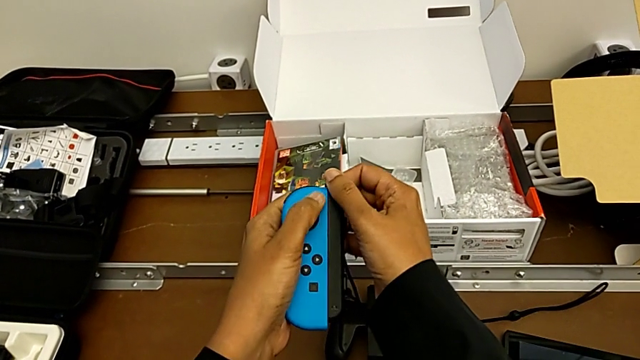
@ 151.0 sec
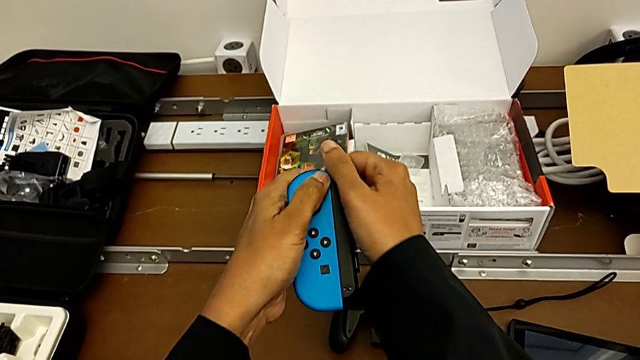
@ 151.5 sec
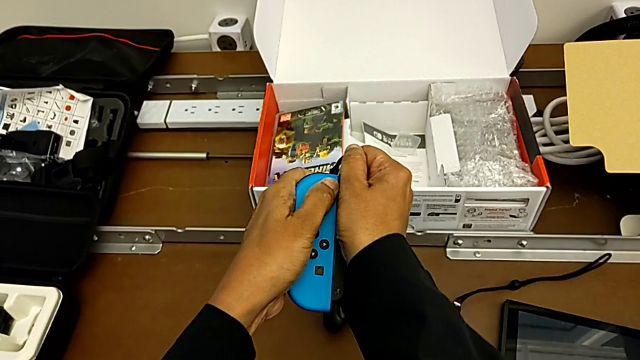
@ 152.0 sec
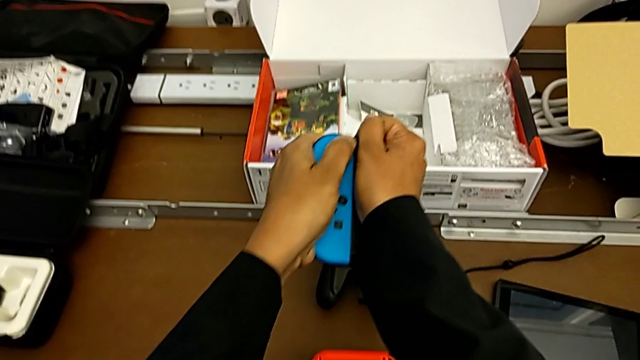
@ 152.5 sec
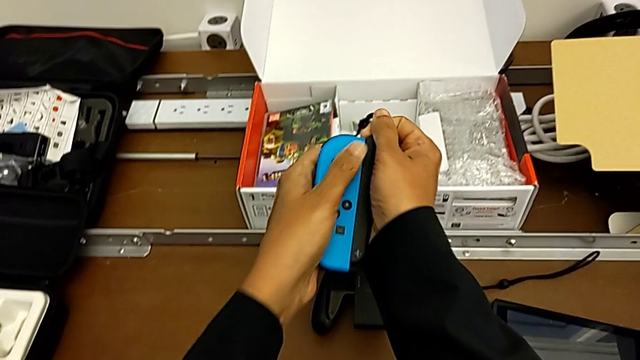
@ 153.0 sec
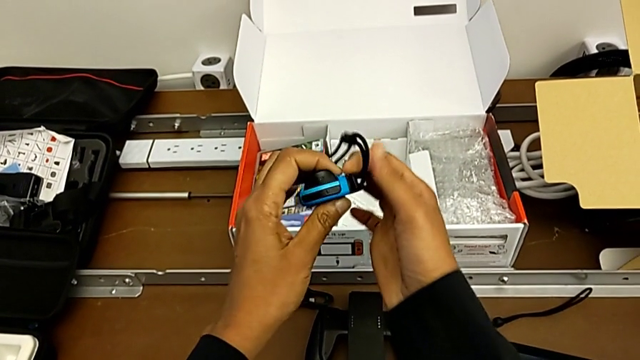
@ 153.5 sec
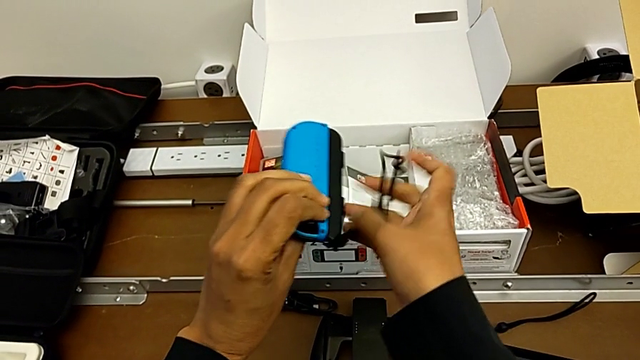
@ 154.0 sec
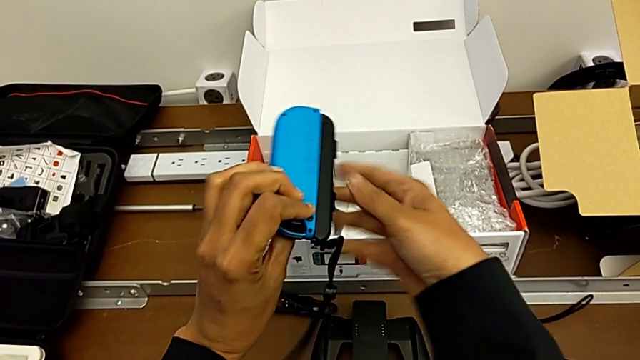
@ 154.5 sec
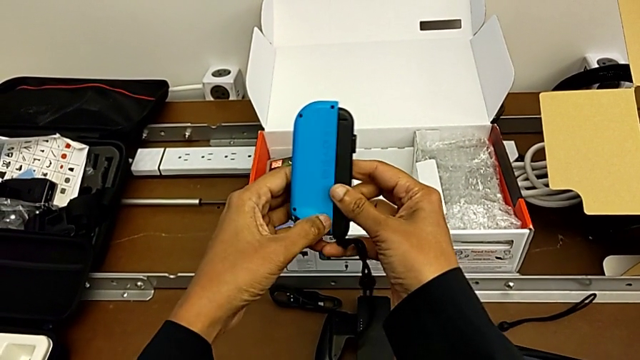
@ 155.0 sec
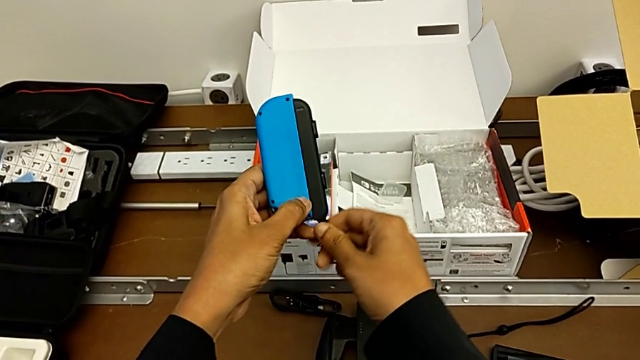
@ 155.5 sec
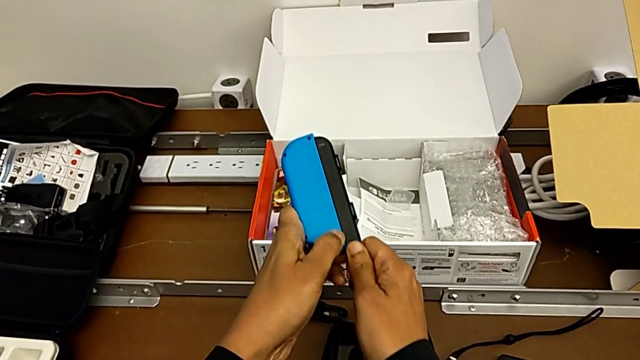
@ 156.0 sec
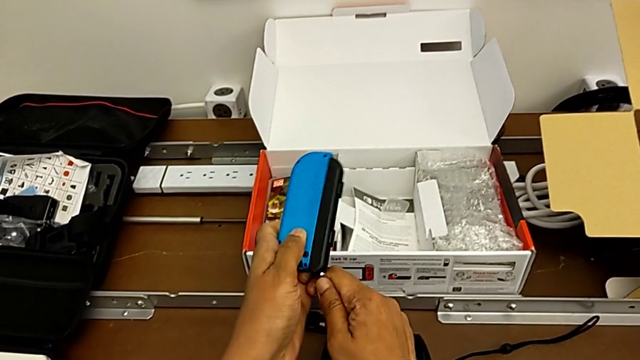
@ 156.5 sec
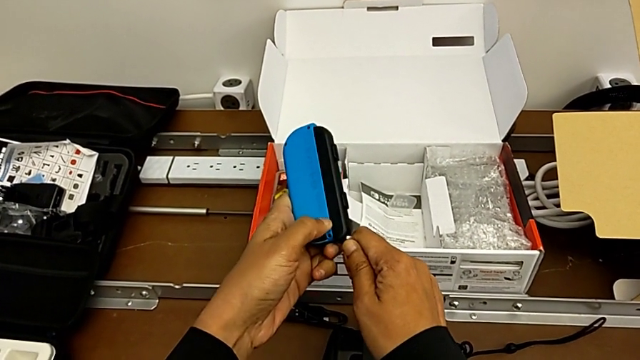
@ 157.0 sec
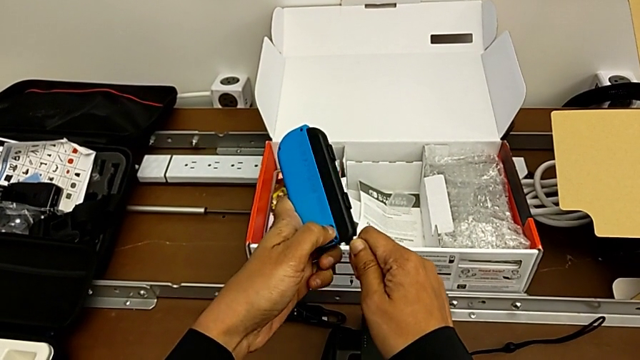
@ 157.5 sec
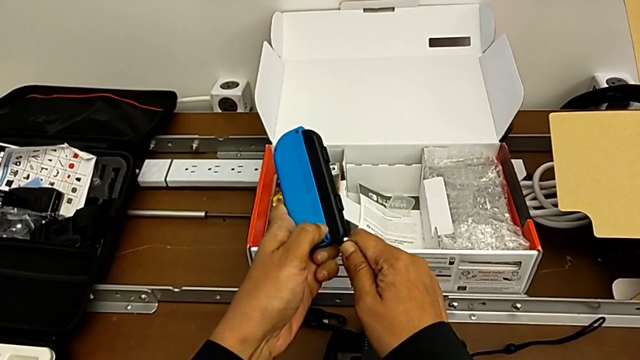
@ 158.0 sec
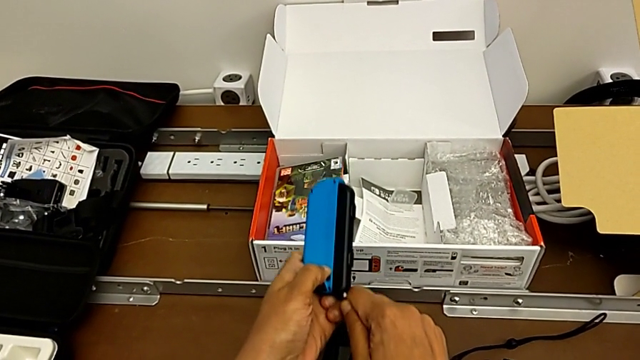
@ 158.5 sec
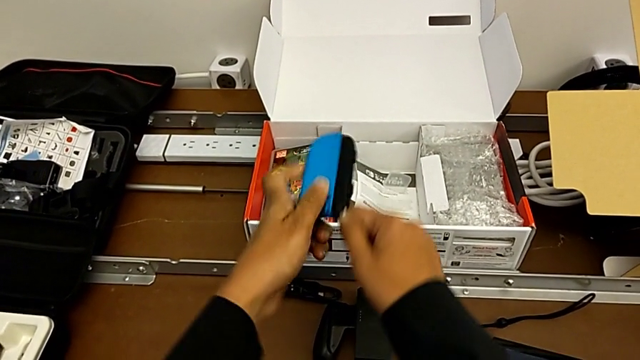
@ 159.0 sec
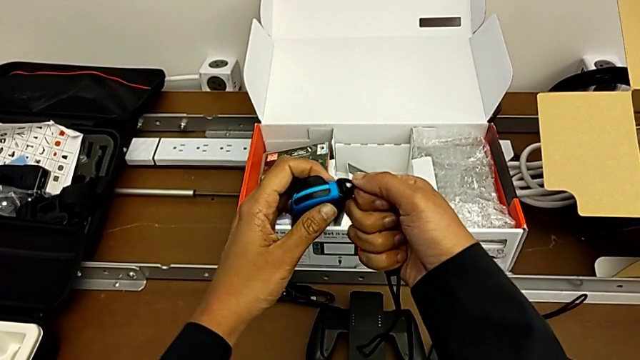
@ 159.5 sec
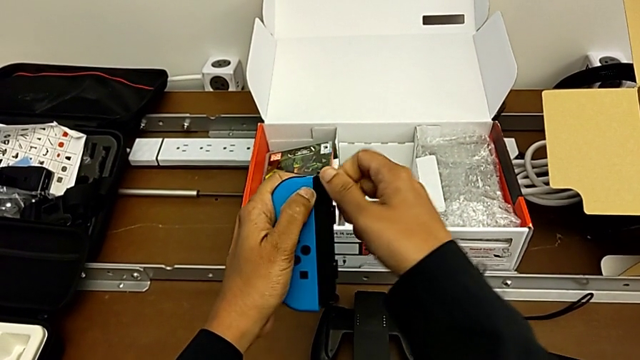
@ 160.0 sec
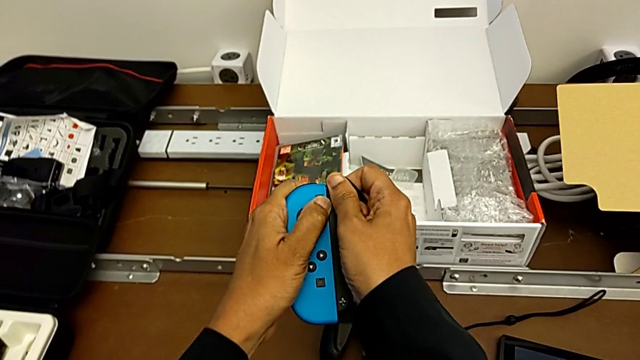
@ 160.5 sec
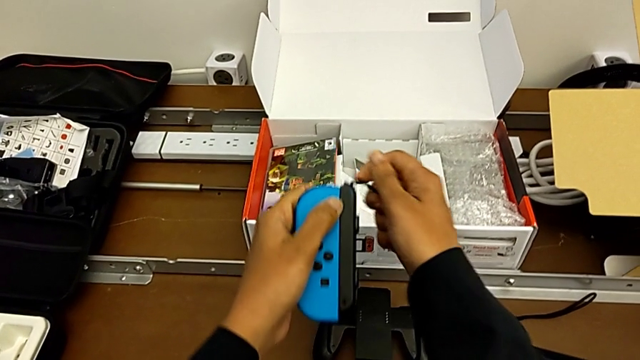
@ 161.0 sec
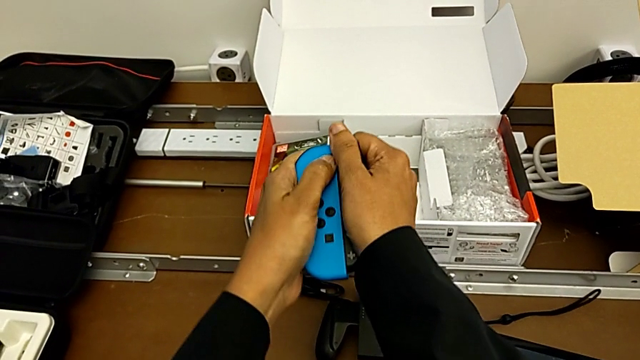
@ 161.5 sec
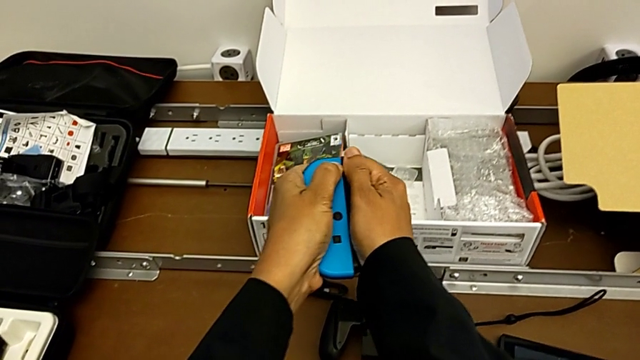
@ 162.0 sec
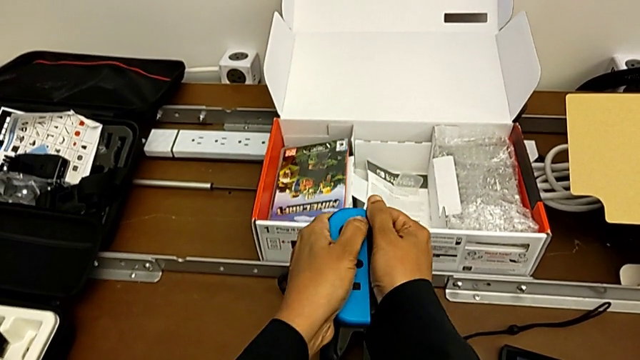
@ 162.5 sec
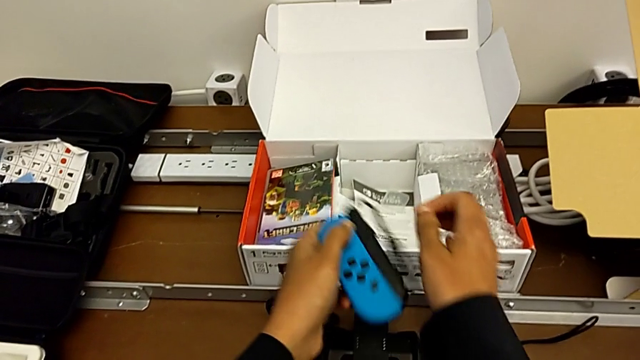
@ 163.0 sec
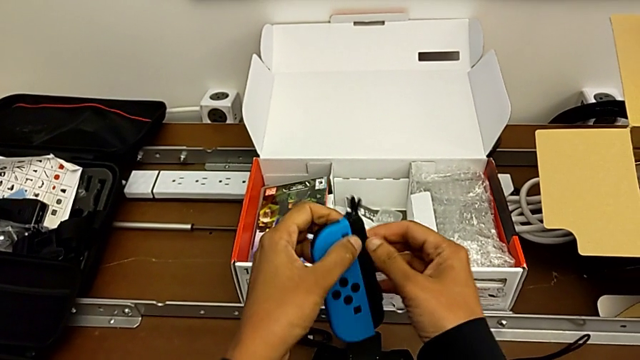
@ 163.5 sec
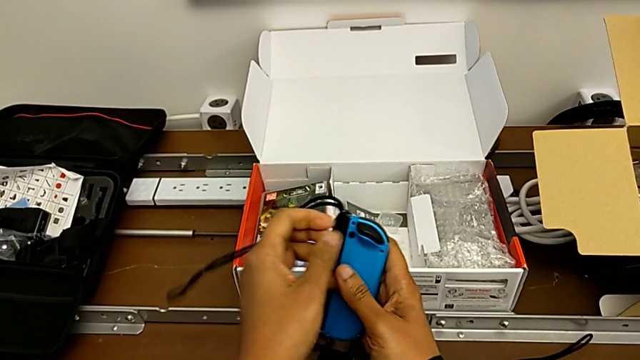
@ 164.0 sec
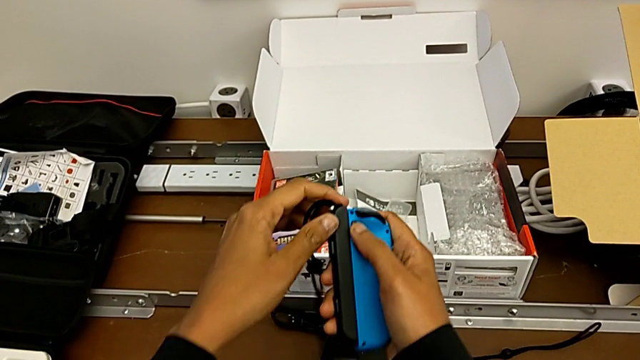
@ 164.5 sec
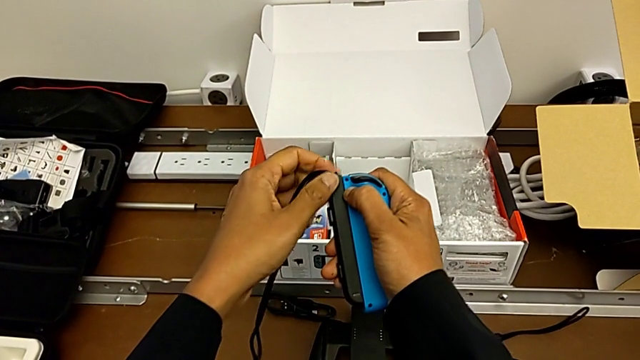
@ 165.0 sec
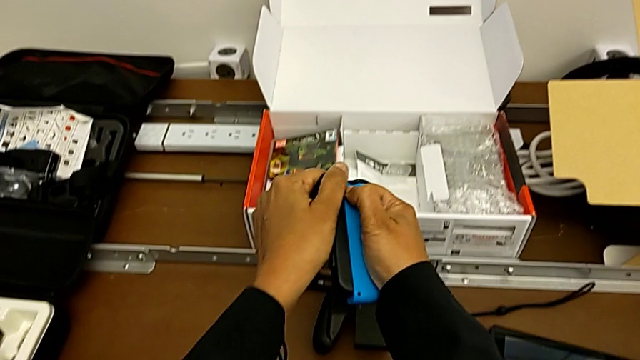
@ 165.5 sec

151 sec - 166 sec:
The camera wearer is detaching the Joy-con controller from the Joy-con straps. They begin to pull the right Joy-Con strap.

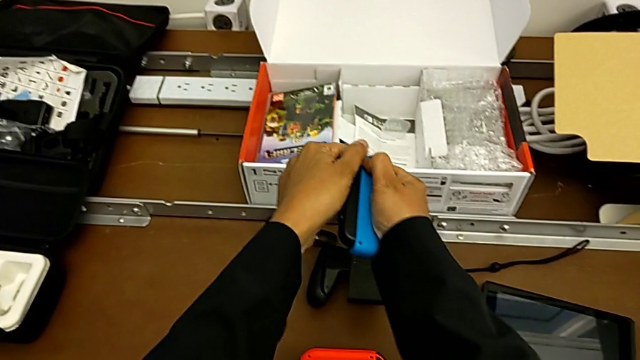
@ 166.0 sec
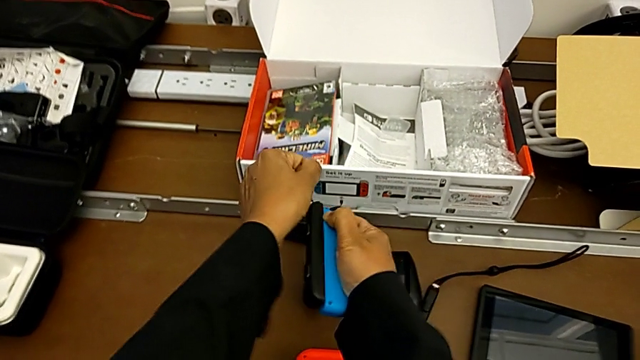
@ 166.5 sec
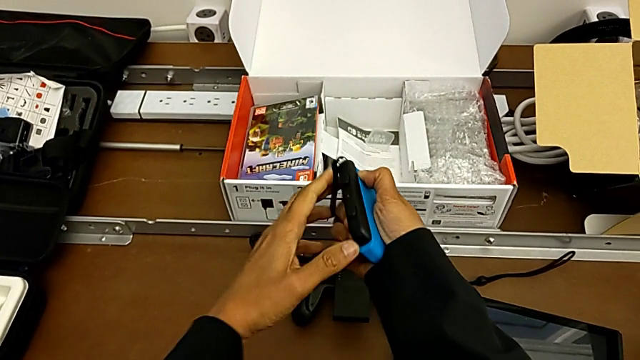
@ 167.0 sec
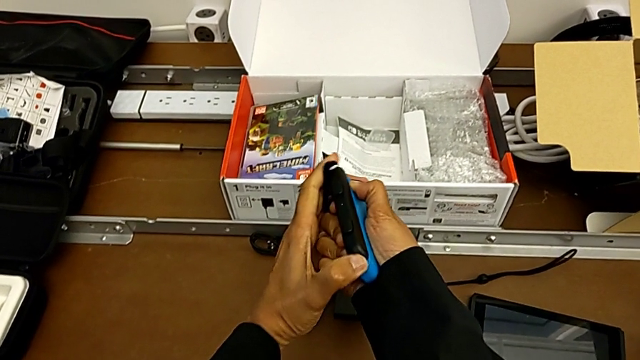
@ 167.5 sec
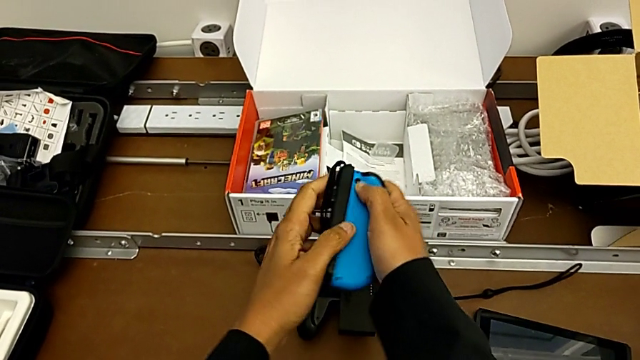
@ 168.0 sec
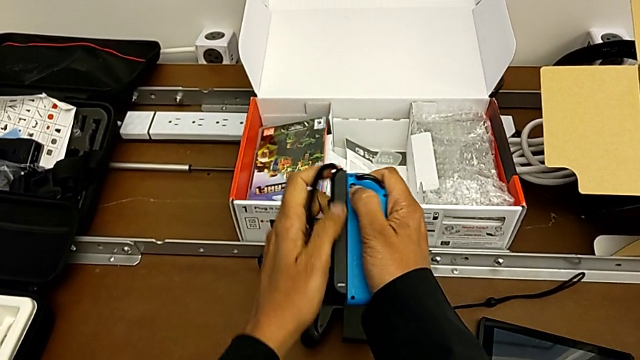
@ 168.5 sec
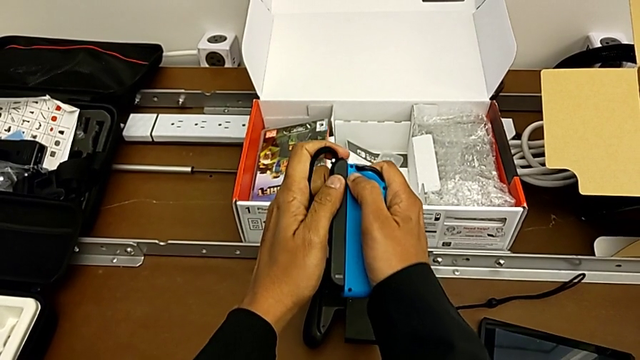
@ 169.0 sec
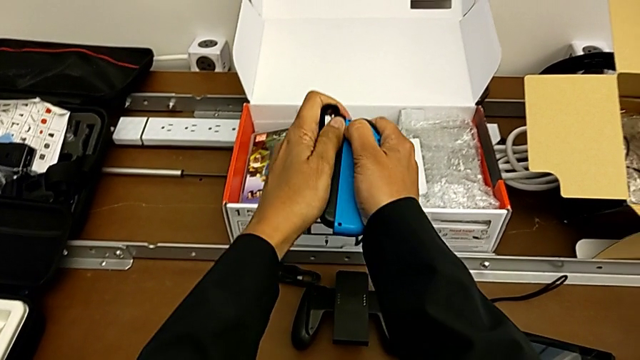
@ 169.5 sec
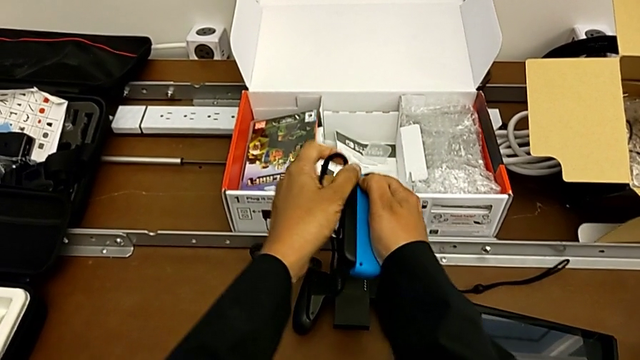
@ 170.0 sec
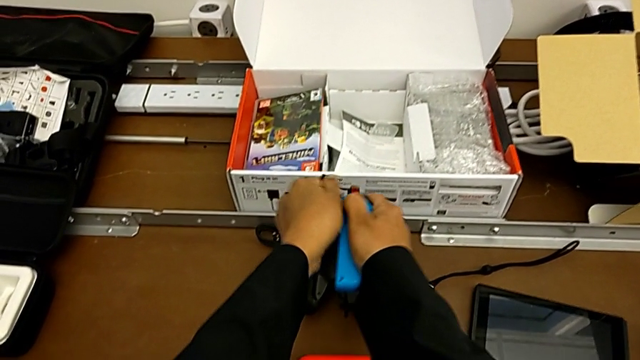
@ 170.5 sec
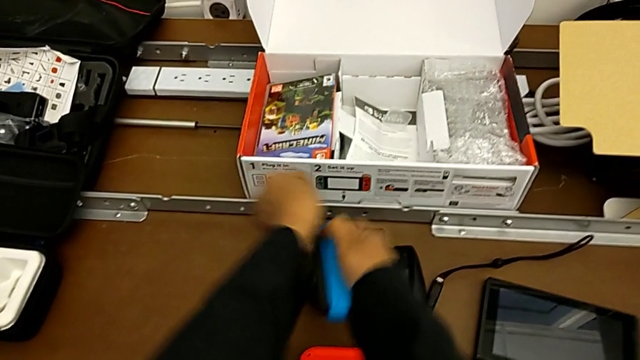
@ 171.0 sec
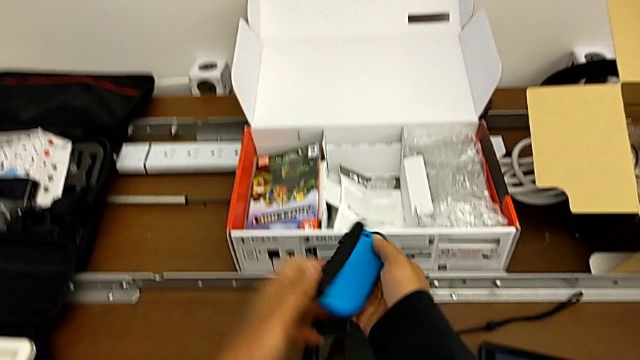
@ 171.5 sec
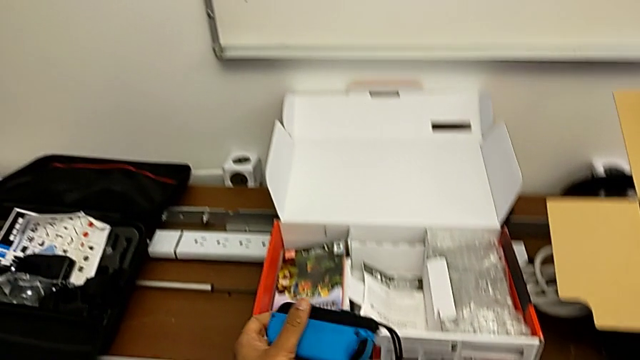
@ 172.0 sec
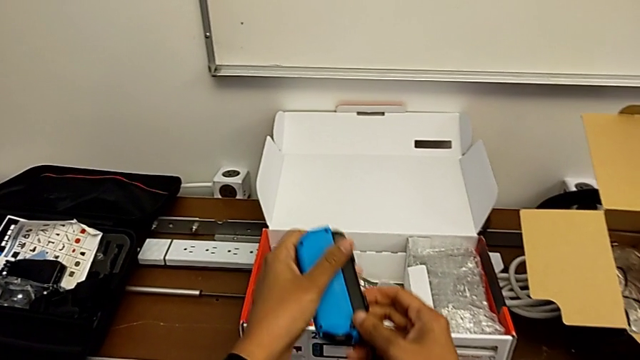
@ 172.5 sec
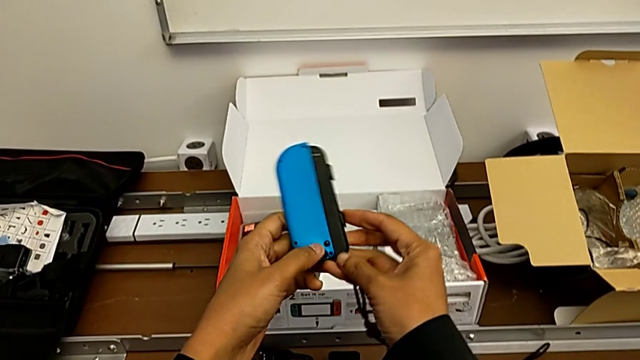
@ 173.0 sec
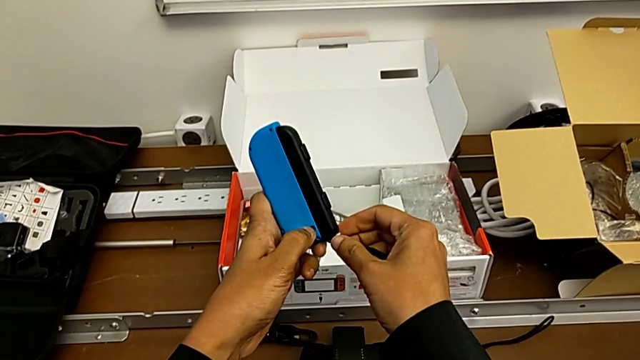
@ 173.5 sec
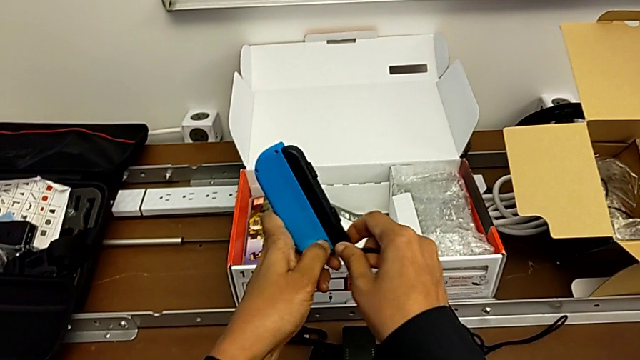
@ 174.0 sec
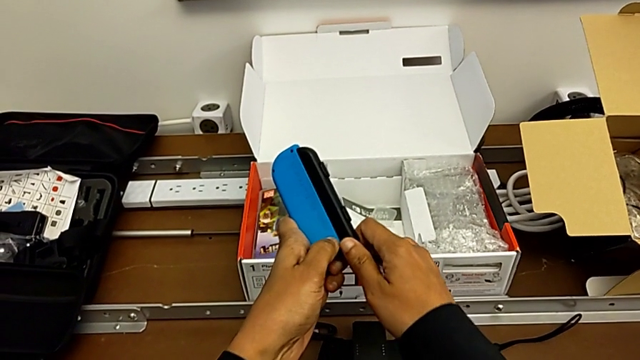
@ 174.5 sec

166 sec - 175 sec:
The camera wearer is detaching the Joy-con controller from the Joy-con straps. They keep pulling the right Joy-Con strap and begin to press the release button.
